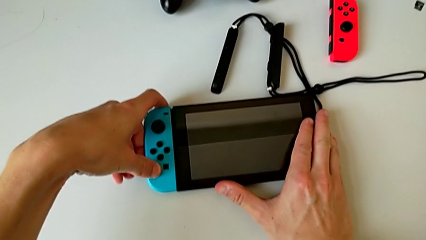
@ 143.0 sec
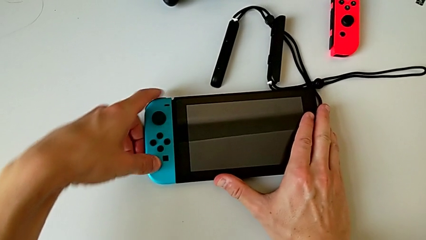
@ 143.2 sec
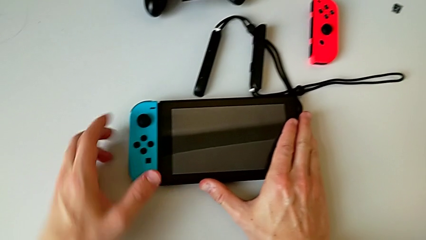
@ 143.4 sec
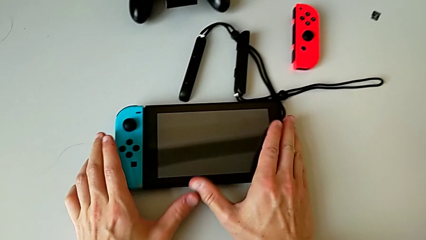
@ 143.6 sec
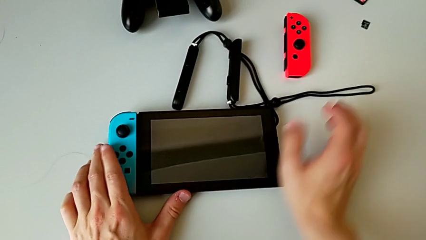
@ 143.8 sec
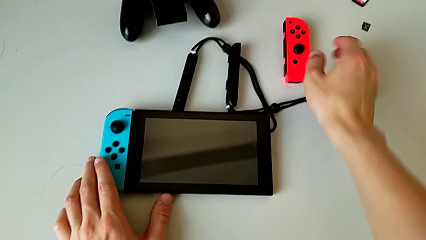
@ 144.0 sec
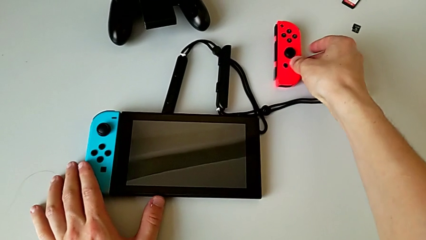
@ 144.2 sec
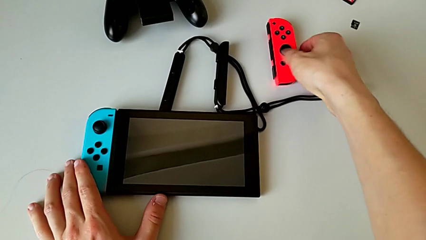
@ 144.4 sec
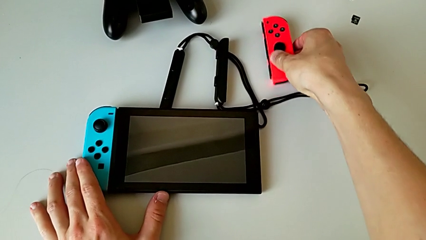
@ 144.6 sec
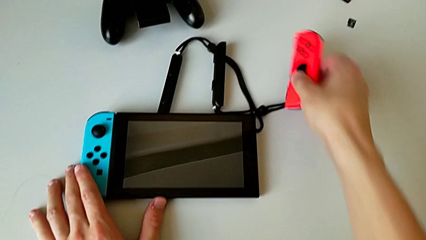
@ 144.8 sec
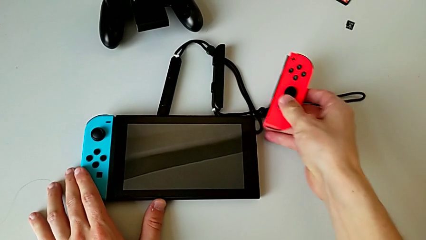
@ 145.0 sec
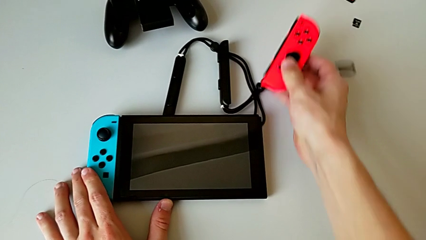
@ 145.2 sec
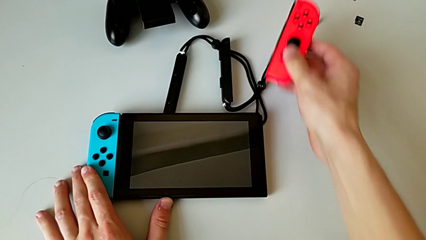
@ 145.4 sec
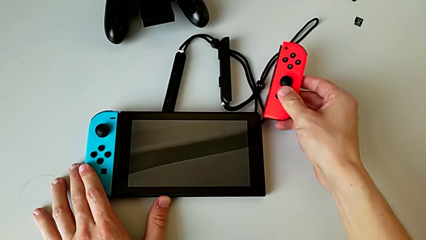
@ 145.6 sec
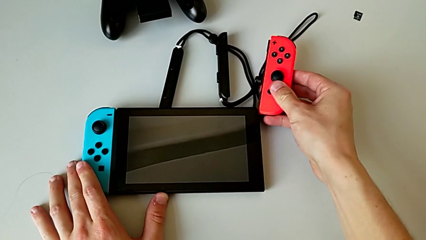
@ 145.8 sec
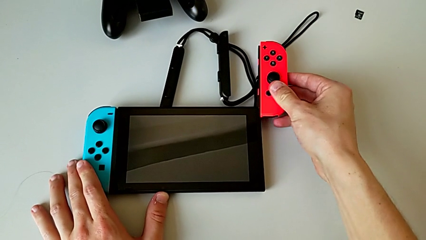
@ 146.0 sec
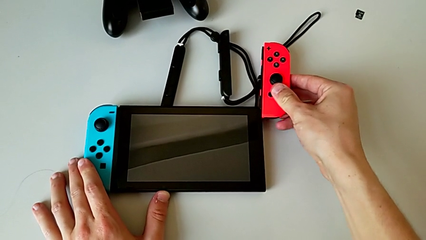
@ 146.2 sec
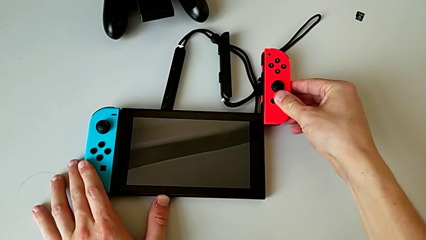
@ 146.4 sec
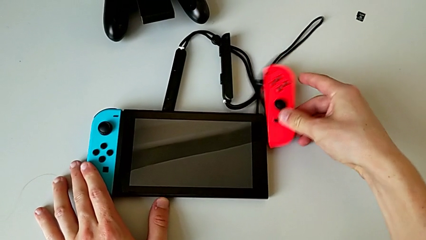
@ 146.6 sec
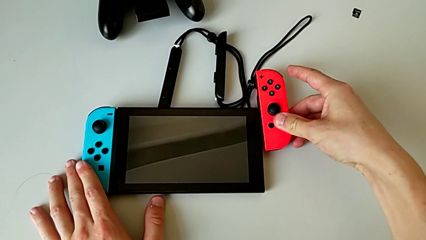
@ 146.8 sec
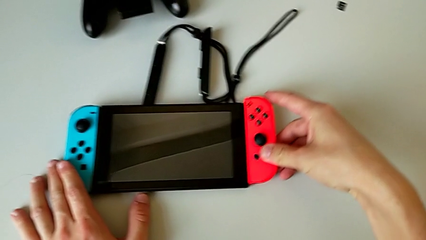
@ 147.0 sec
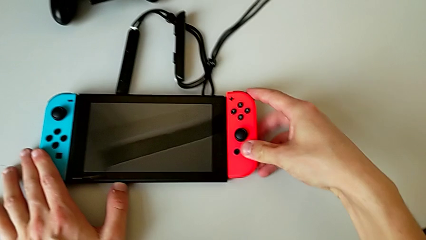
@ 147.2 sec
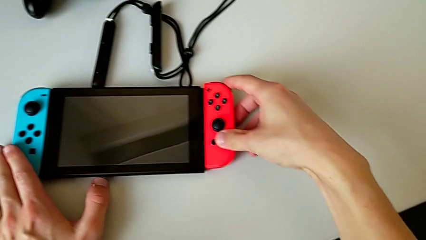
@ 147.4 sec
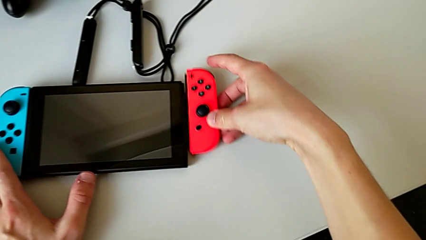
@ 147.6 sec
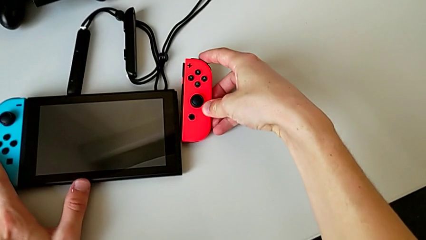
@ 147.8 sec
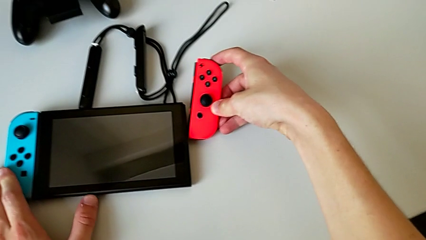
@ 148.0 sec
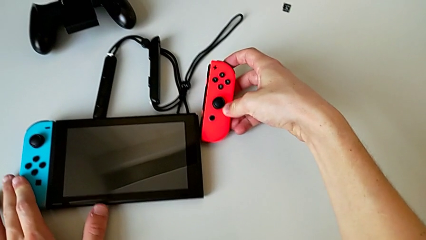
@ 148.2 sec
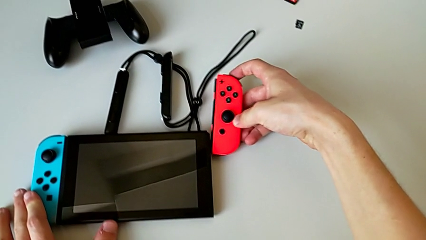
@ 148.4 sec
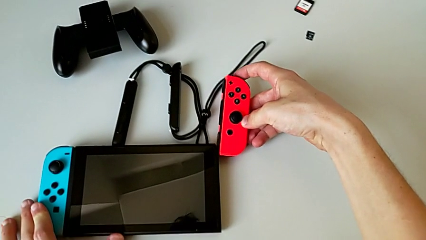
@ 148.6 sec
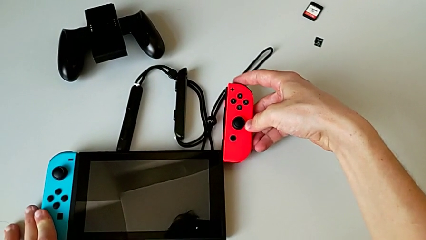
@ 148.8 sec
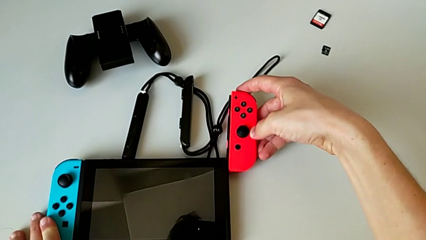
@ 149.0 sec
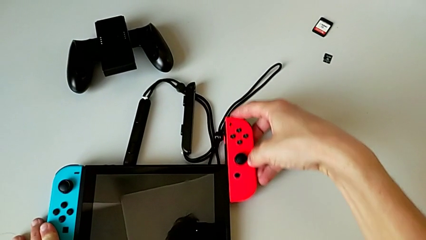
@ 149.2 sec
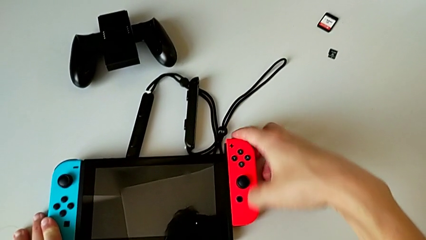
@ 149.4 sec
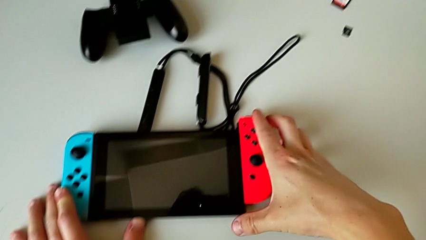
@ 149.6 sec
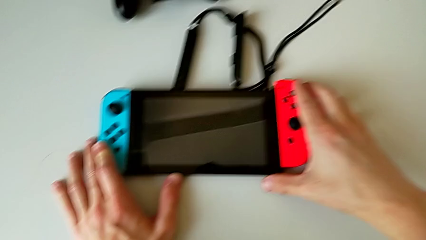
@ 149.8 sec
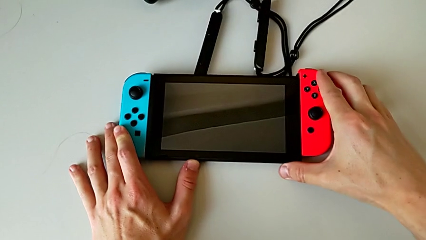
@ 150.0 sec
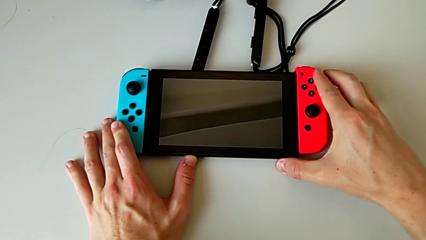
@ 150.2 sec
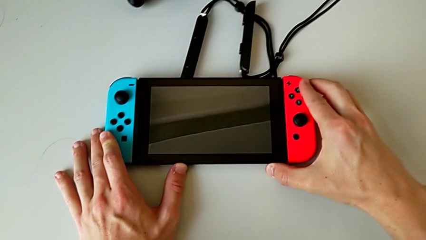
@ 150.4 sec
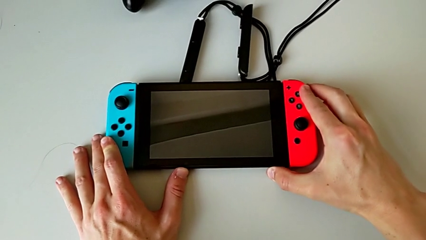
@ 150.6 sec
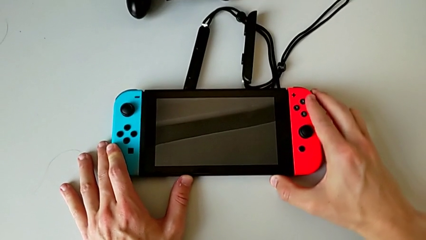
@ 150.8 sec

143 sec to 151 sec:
The camera wearer is placing the Joy-Con controllers into handheld grip mode. They assemble the red Joy-Con controller.

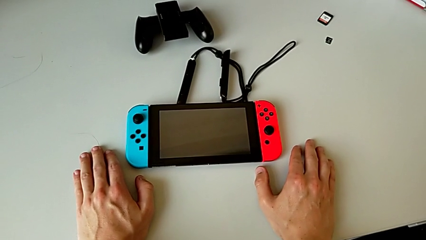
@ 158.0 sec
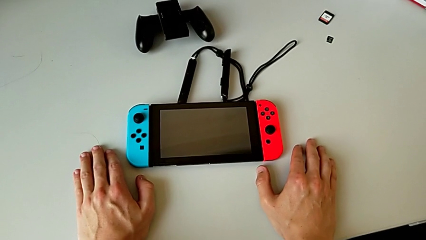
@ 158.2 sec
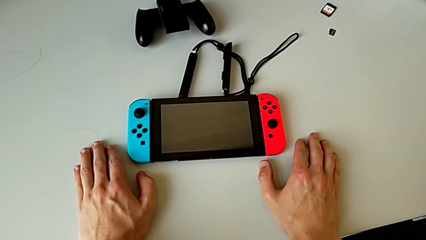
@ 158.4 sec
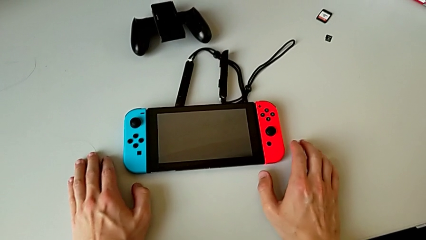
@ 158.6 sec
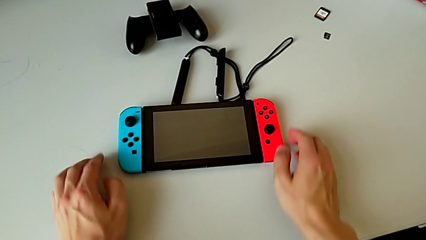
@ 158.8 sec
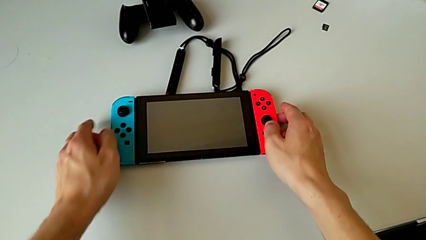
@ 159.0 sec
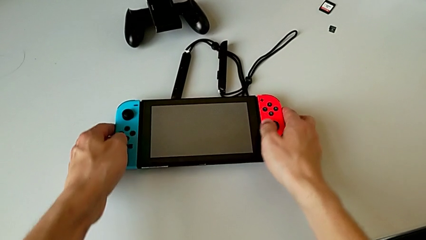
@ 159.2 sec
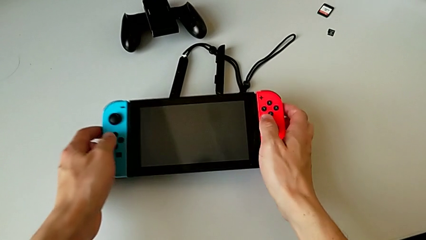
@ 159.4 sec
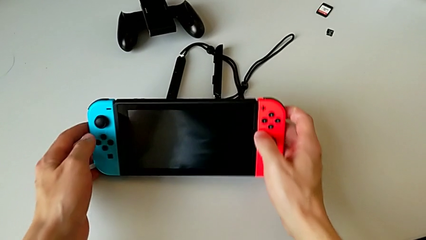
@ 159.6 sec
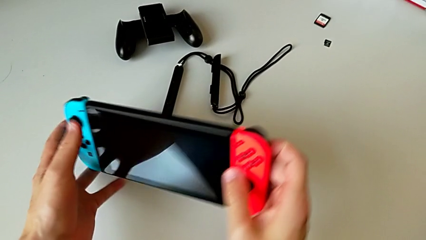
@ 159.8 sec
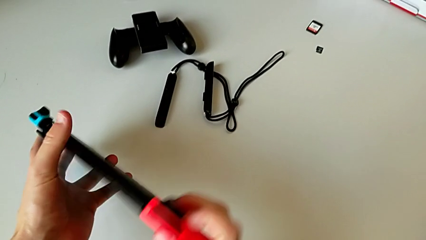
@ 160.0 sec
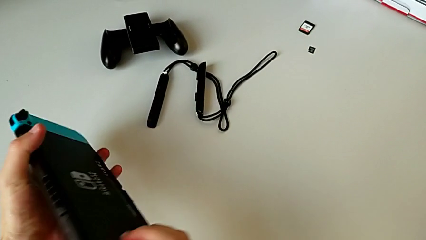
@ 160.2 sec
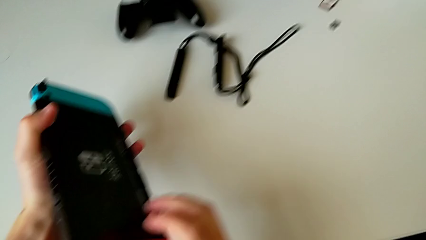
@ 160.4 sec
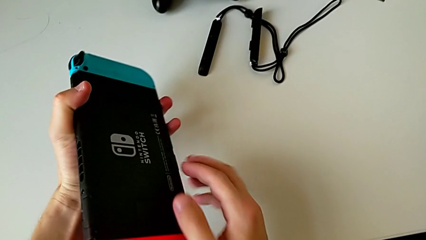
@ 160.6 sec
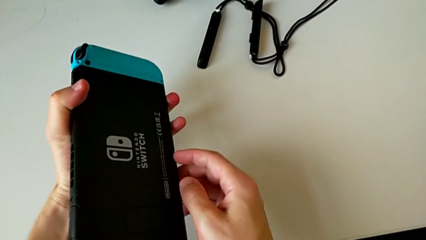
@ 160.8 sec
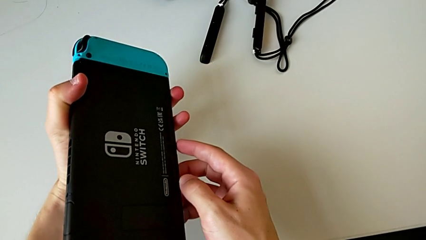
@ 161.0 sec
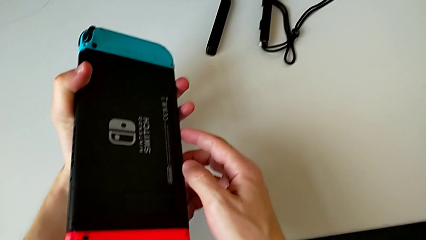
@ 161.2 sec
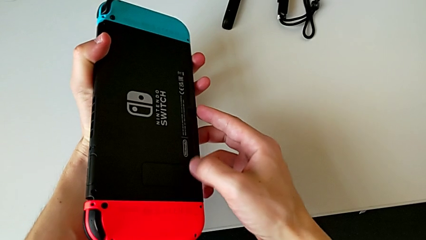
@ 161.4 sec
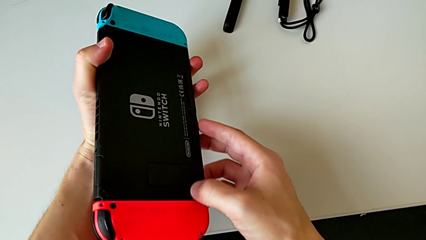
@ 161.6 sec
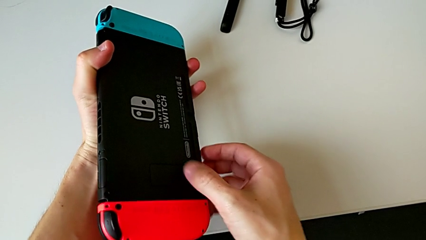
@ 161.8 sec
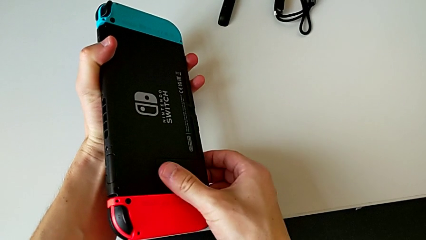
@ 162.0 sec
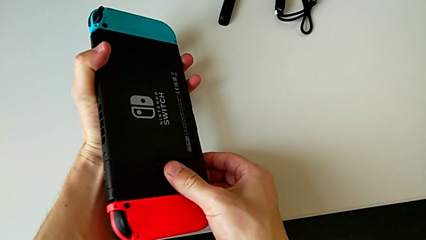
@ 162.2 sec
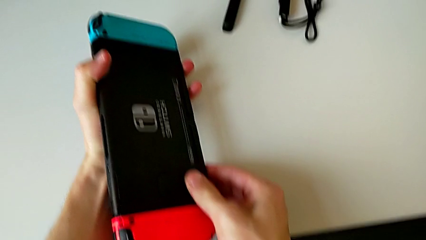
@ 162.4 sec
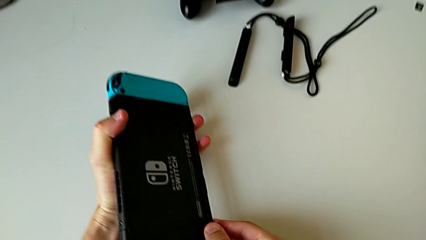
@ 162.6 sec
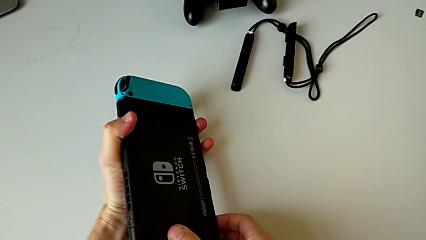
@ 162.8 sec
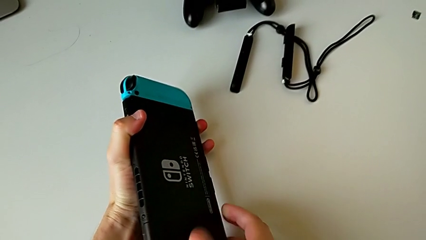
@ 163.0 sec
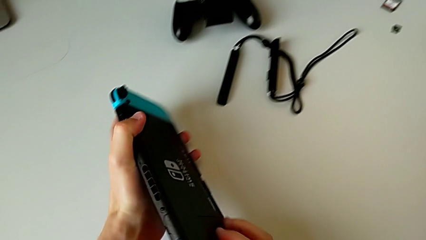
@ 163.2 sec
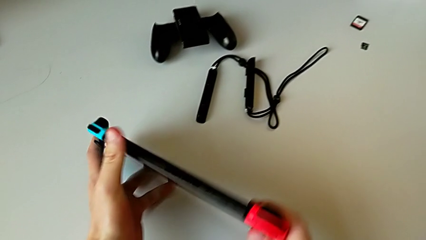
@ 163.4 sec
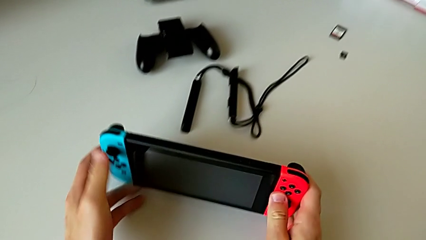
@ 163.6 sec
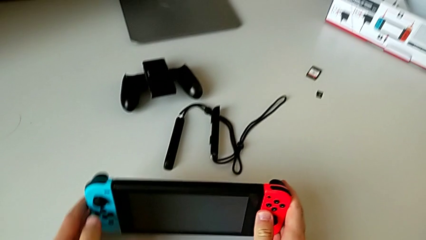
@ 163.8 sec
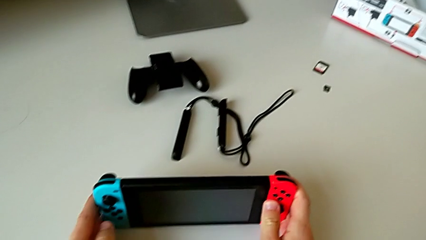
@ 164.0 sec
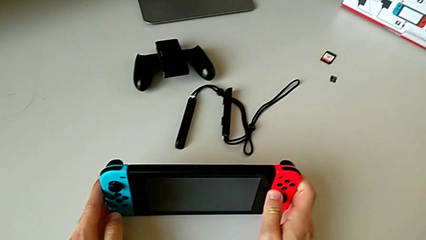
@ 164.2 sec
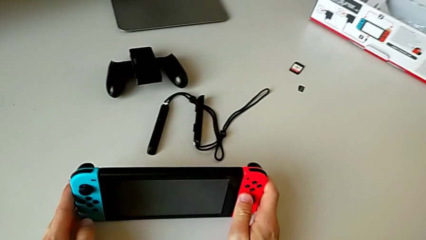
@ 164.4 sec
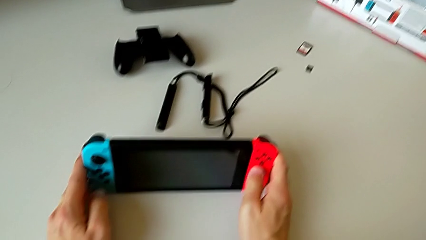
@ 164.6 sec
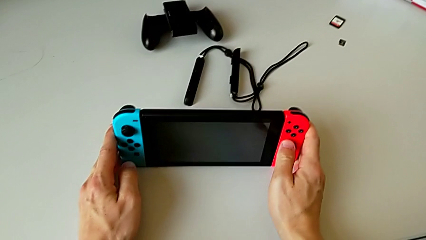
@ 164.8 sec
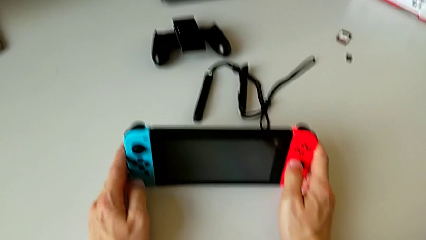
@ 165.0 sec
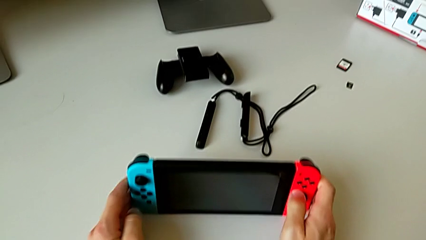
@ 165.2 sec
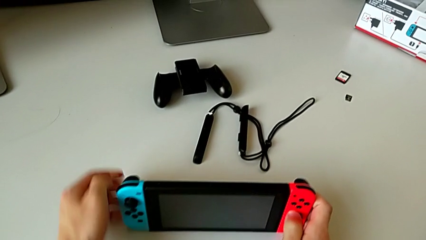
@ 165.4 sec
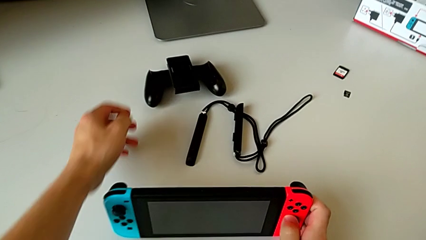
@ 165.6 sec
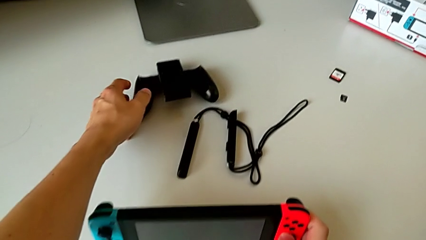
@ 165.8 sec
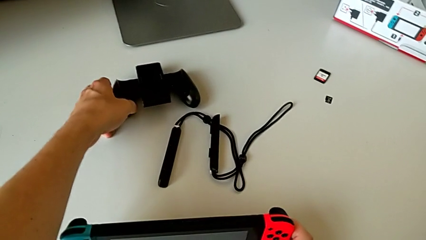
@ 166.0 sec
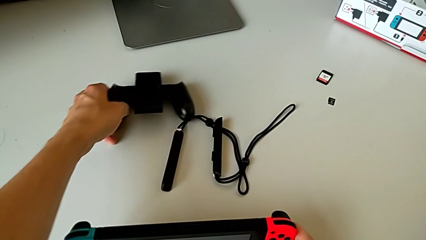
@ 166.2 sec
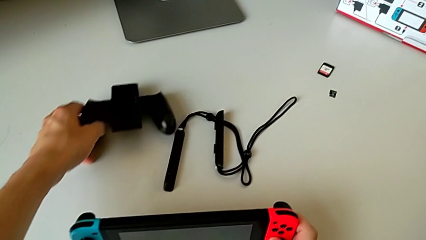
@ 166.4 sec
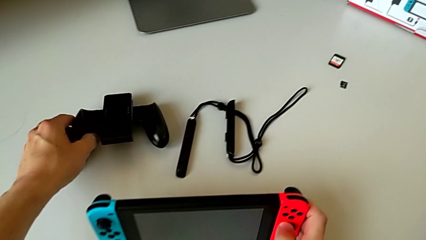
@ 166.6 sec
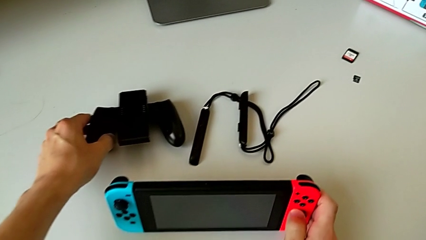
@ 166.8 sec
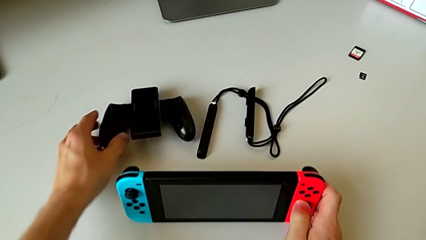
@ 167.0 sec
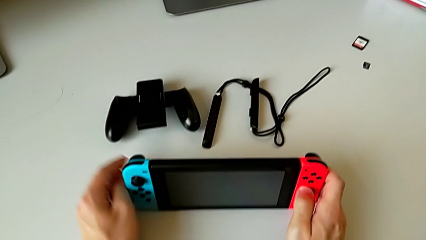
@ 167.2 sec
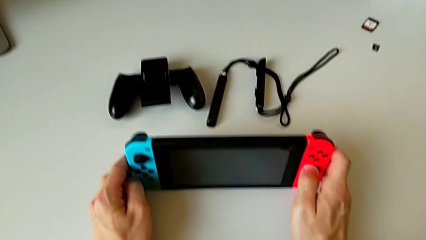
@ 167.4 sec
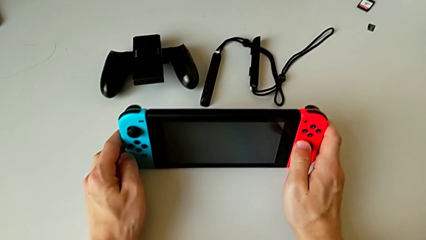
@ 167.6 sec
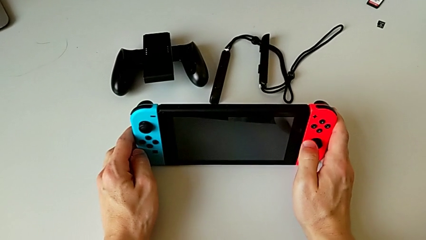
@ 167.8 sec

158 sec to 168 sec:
The camera wearer is putting the Nintendo Switch into kickstand mode. They rotate the rectangular Nintendo Switch, inspect it, place it twice, rotate it and begin to open the rectangular kickstand.
